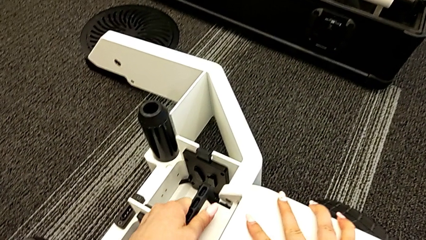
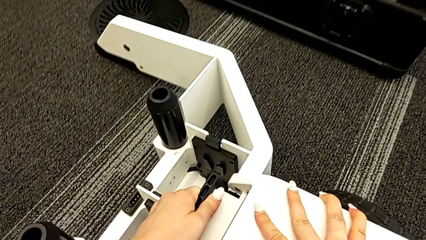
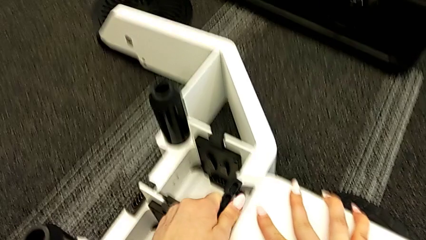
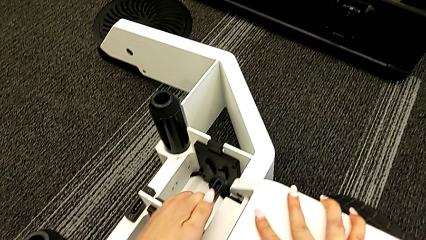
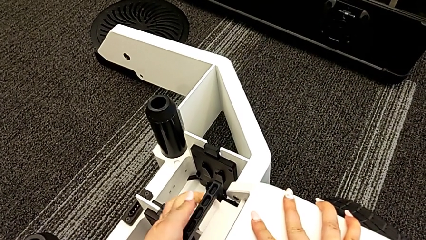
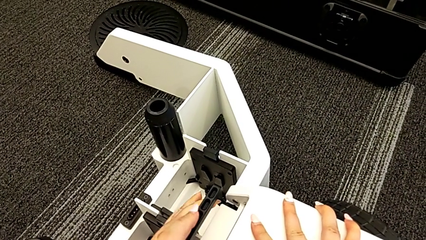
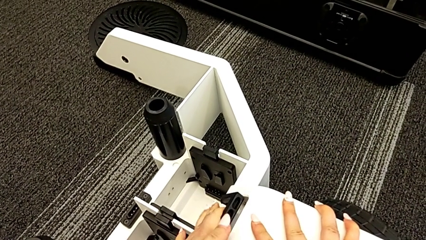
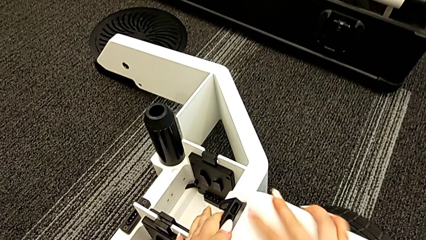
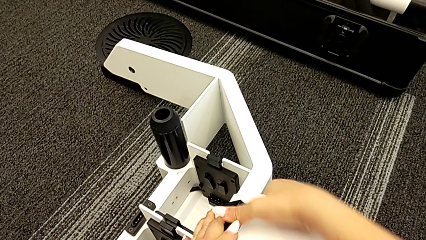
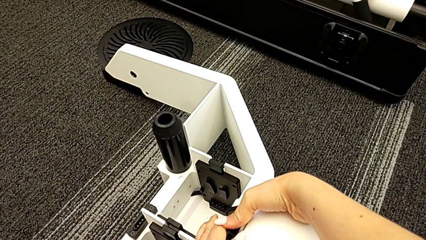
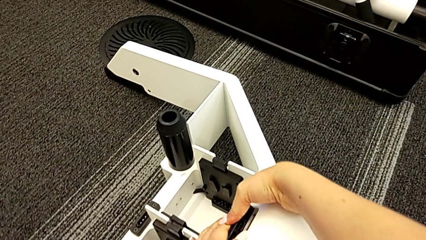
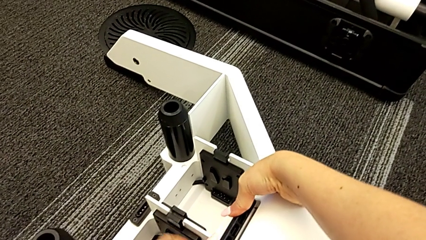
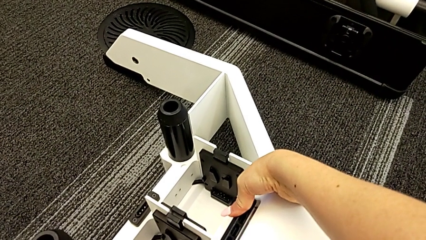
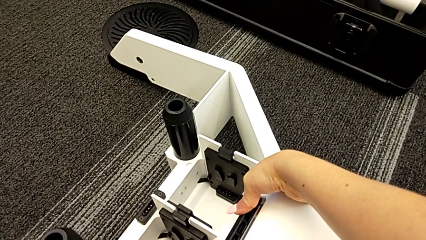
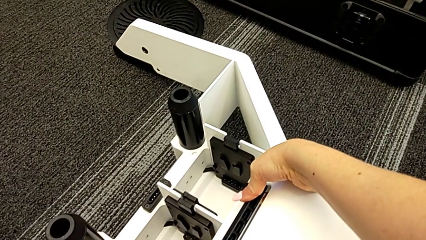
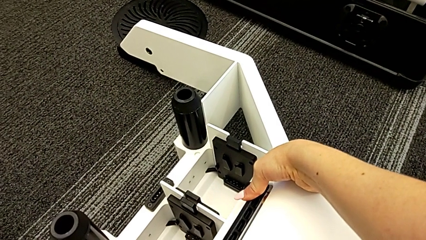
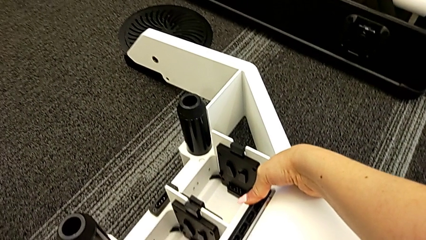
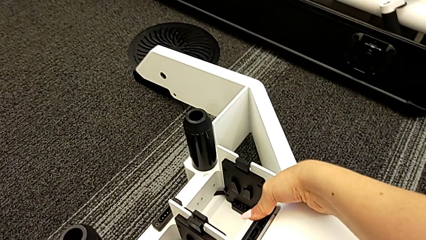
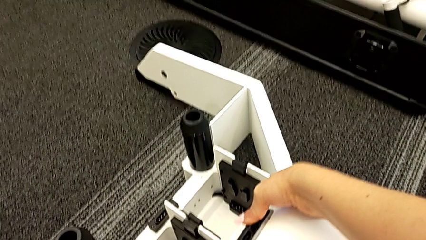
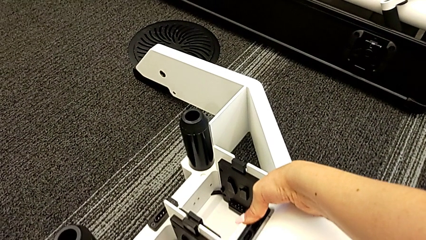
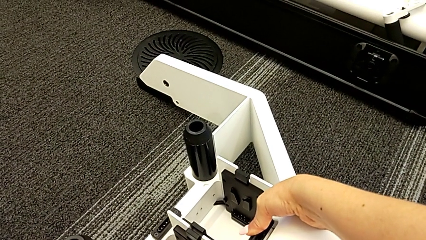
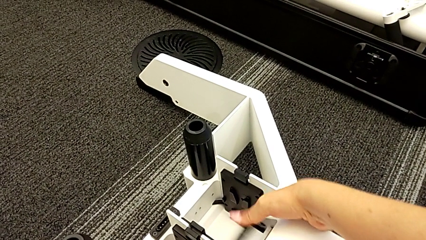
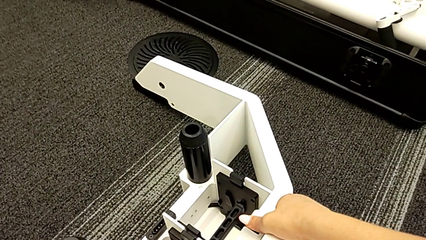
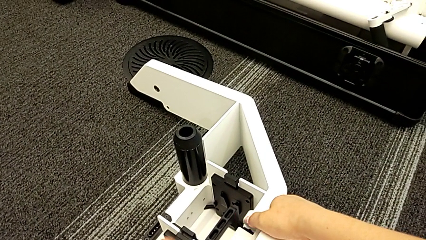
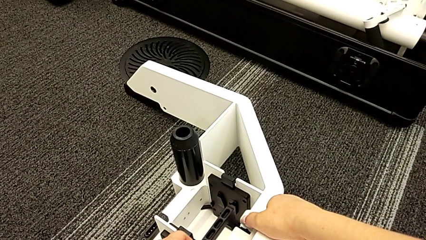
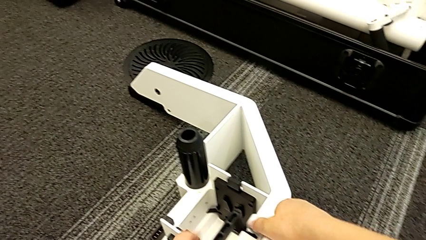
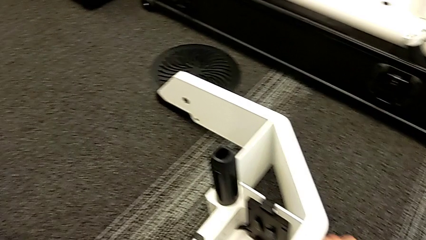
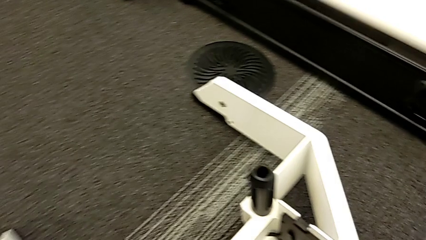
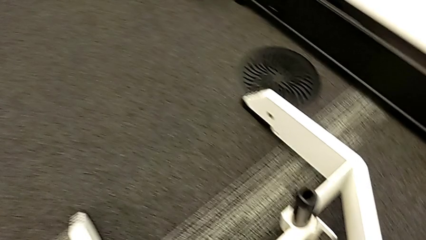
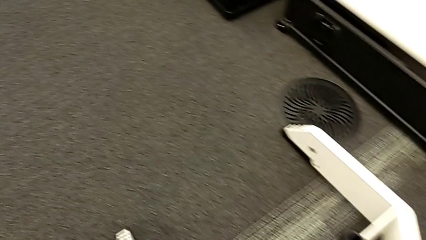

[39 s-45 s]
The camera wearer is attaching the first wheel to the wheel unit. They wrongly push the first wheel, pushing the handle but it does not stay in place.

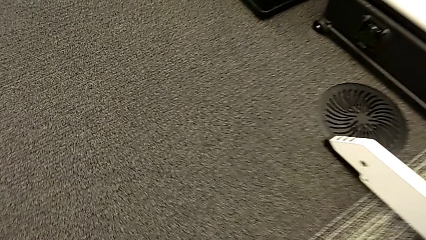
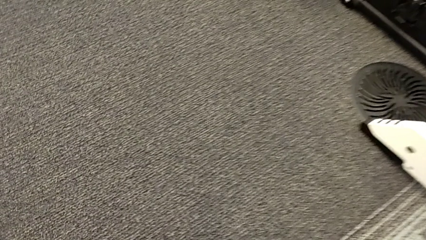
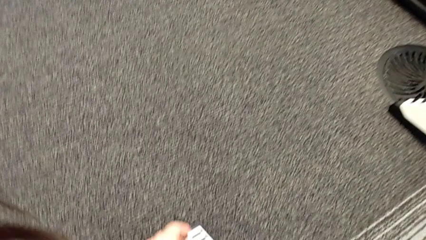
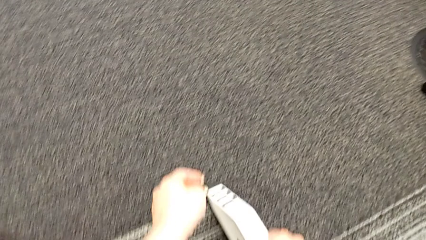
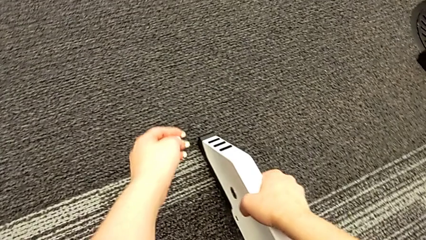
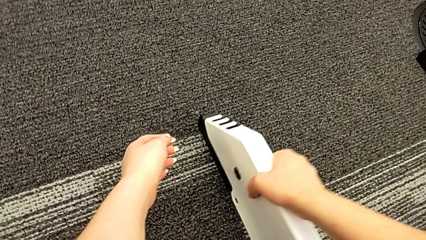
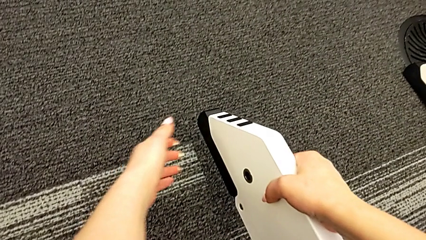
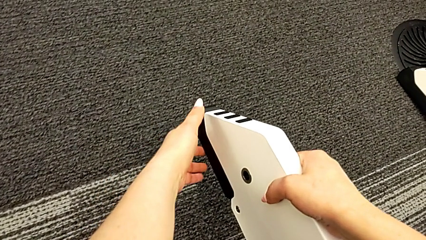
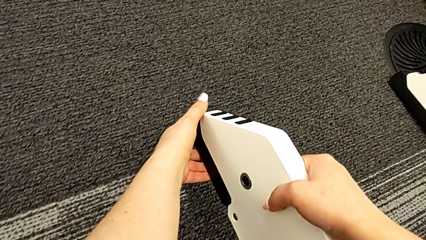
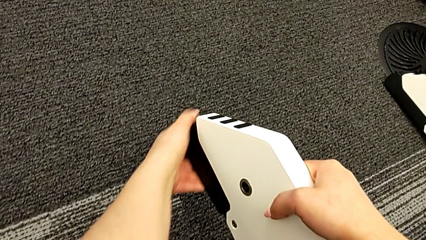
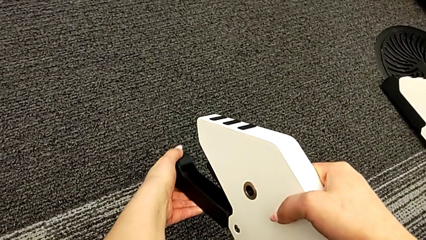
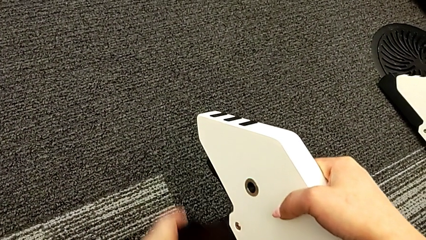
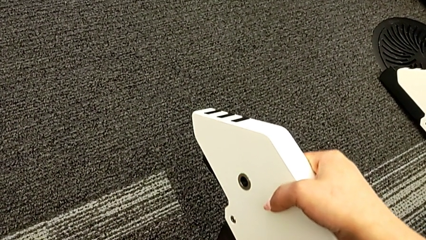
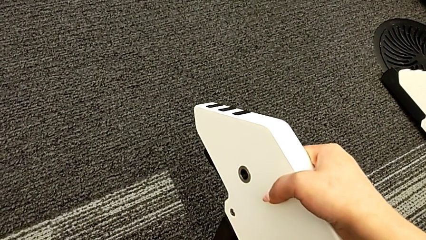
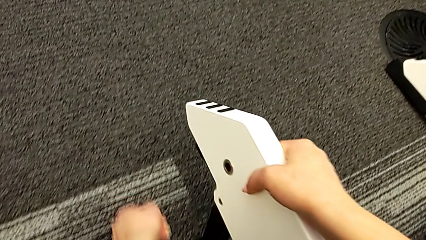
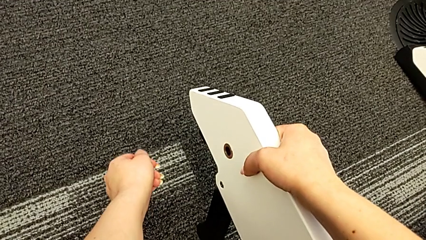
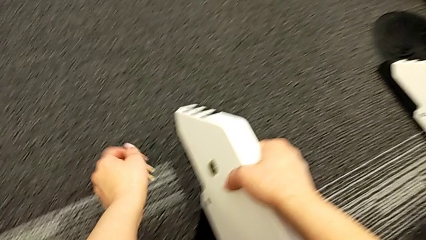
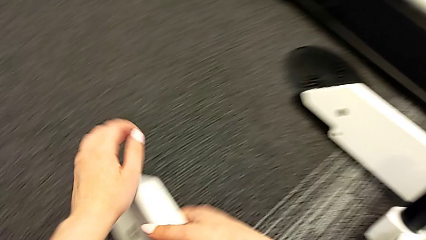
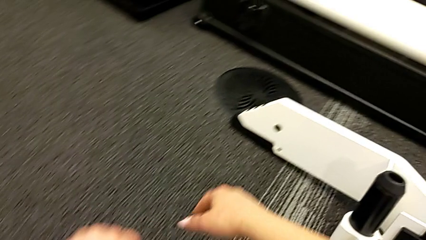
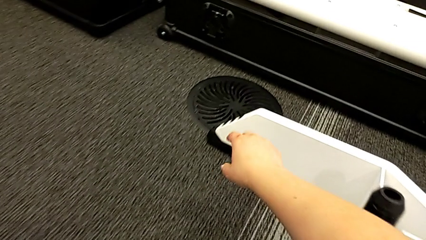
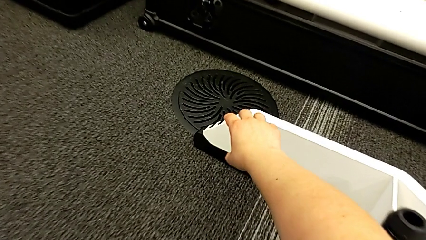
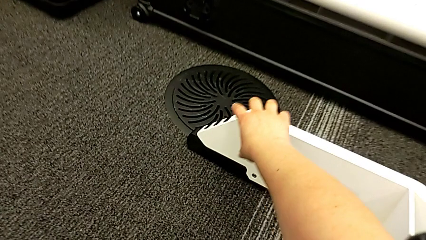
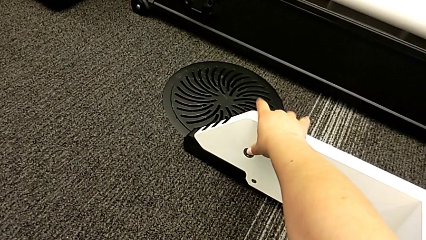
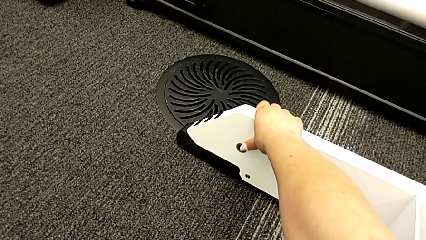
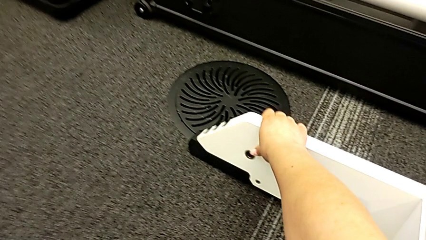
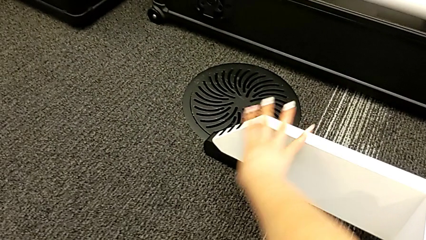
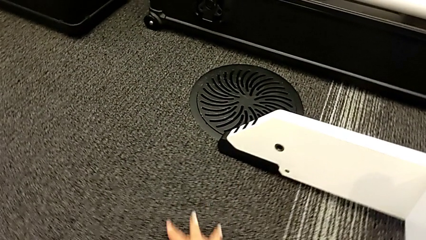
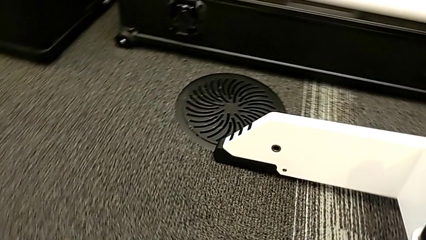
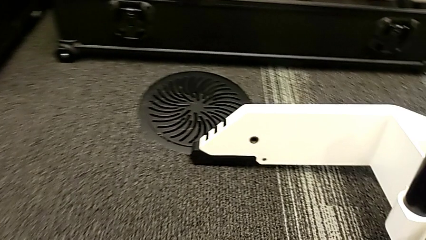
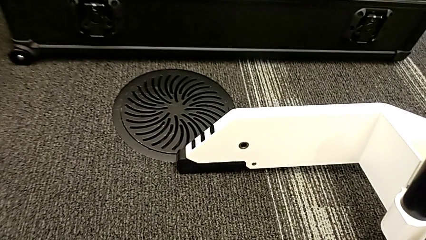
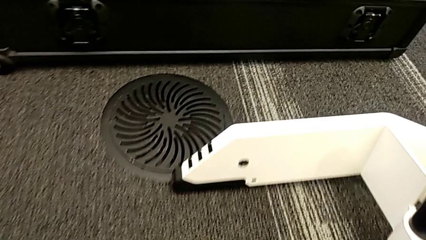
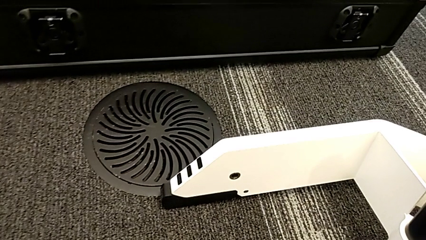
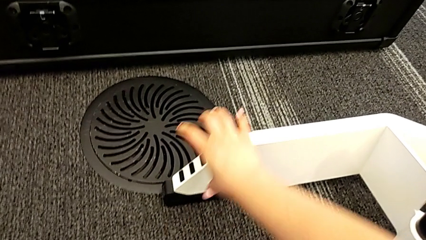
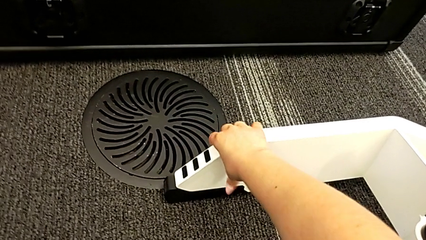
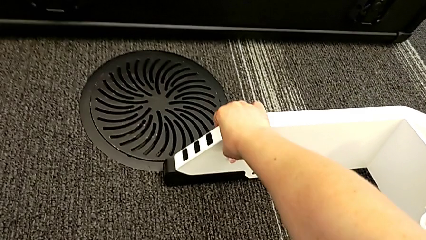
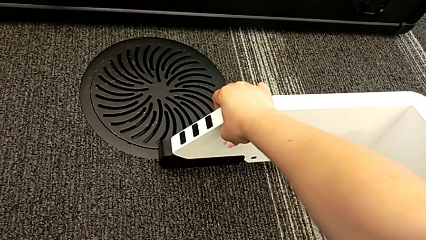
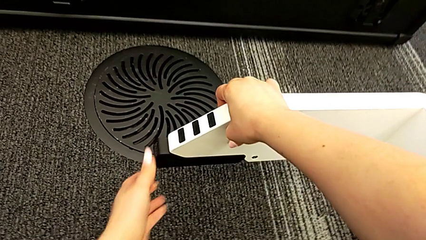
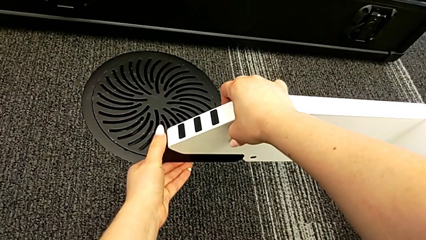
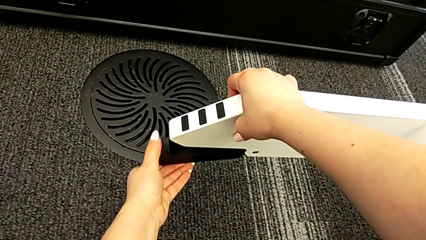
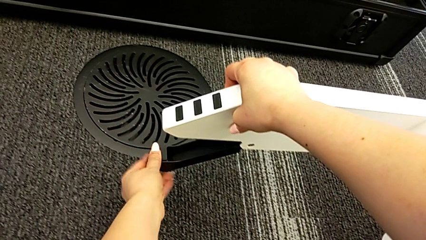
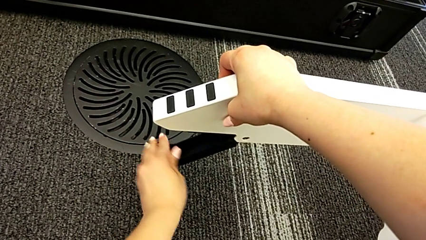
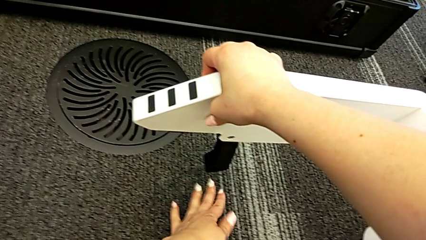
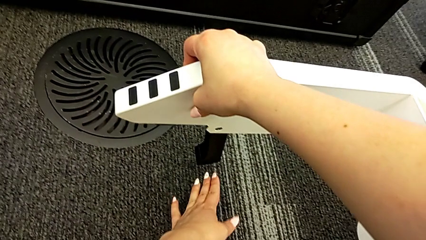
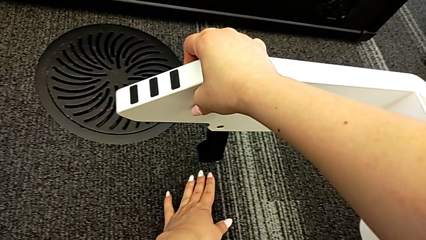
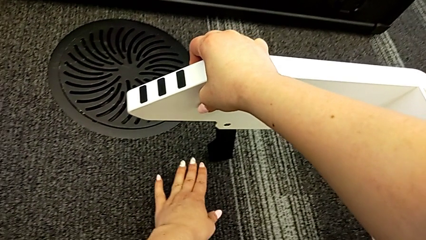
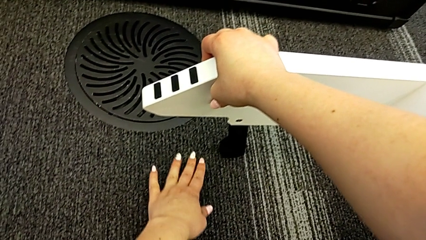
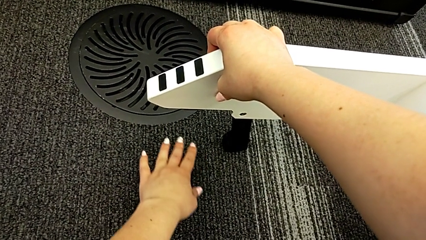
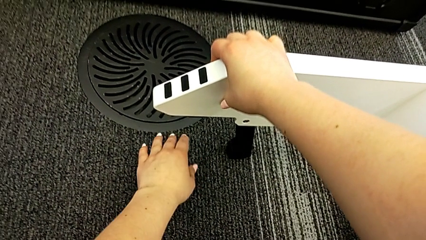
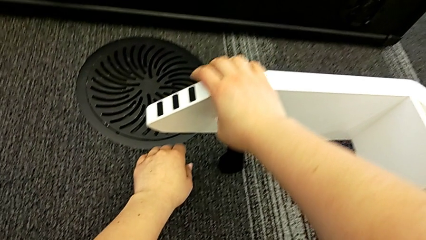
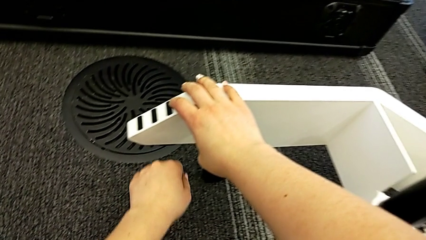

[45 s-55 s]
The camera wearer takes out the legs of the furniture. They grab the wheel, lift it, open the right kickstand, grab the wheel, lift it and open the left kickstand.
